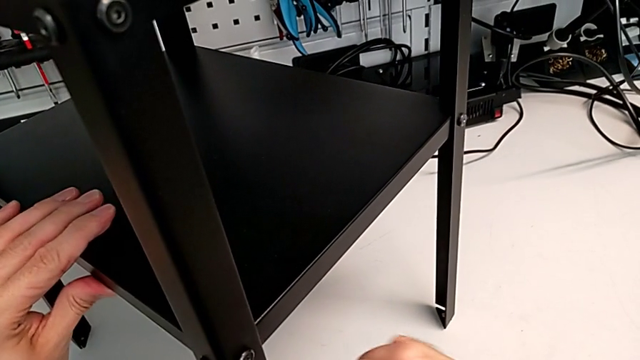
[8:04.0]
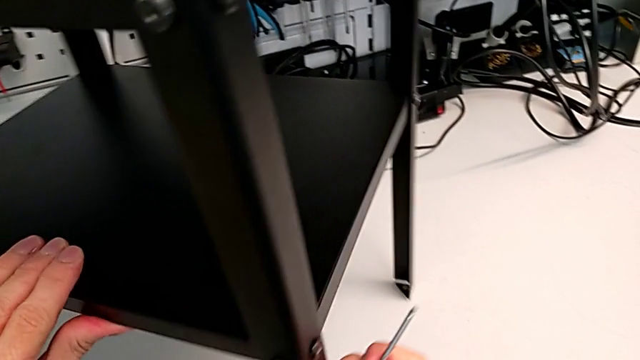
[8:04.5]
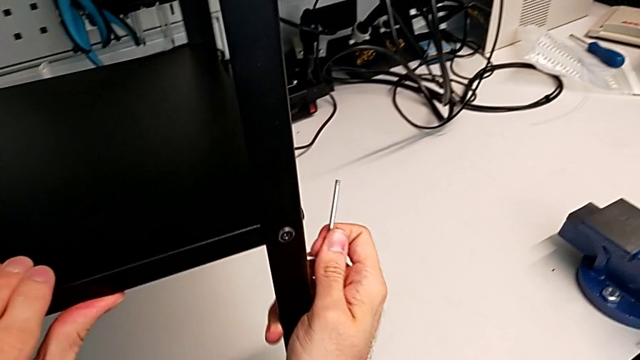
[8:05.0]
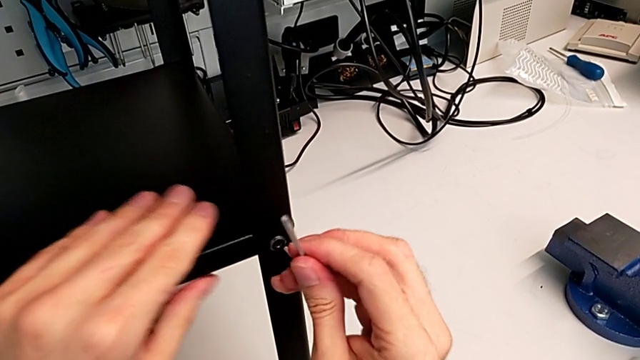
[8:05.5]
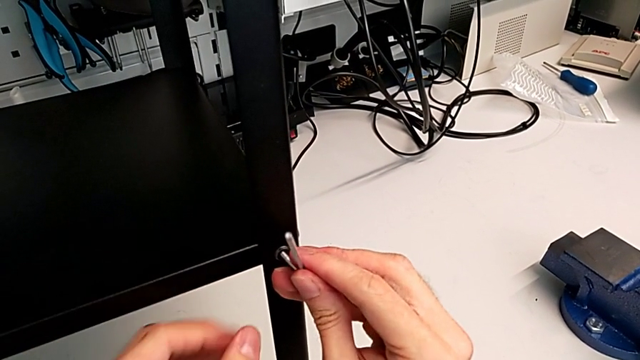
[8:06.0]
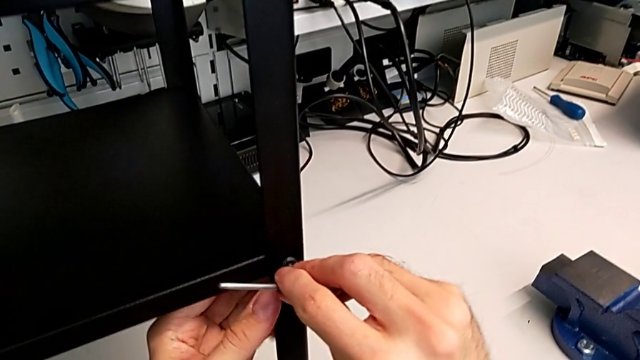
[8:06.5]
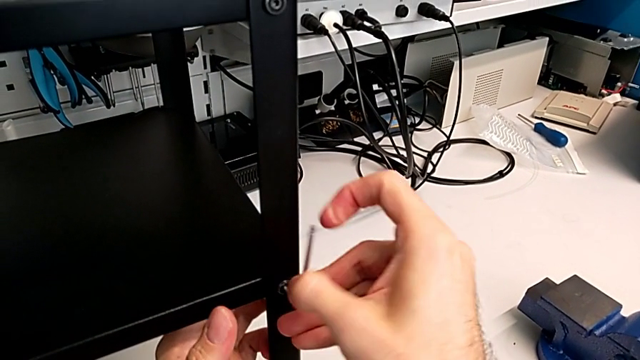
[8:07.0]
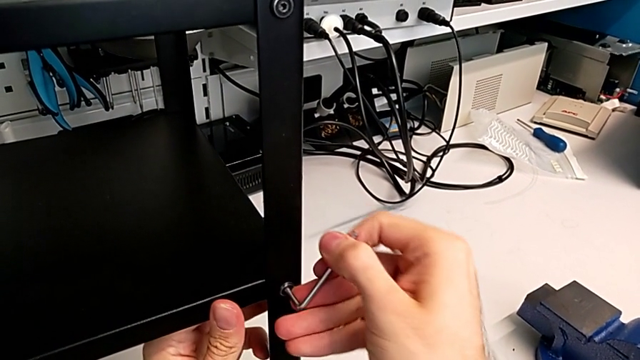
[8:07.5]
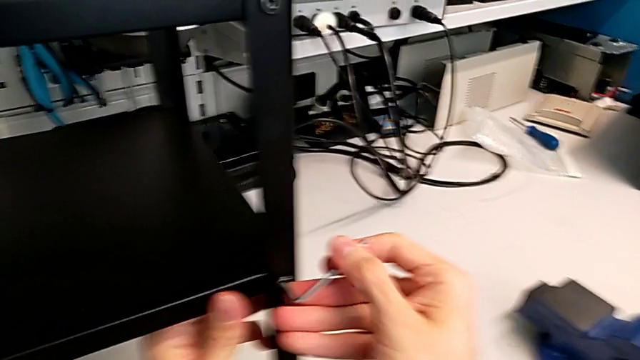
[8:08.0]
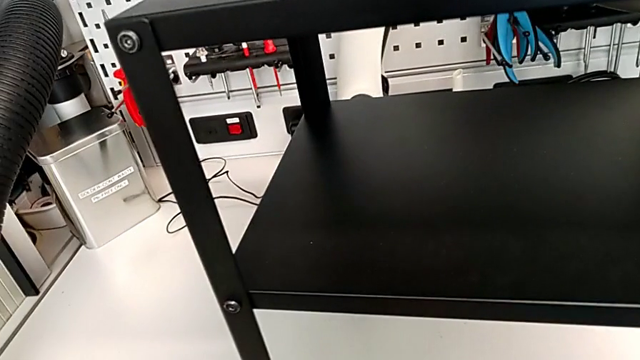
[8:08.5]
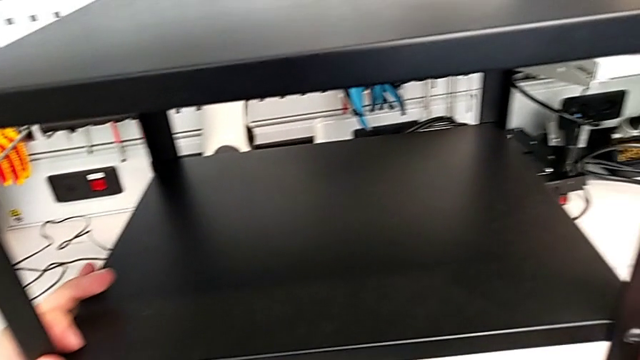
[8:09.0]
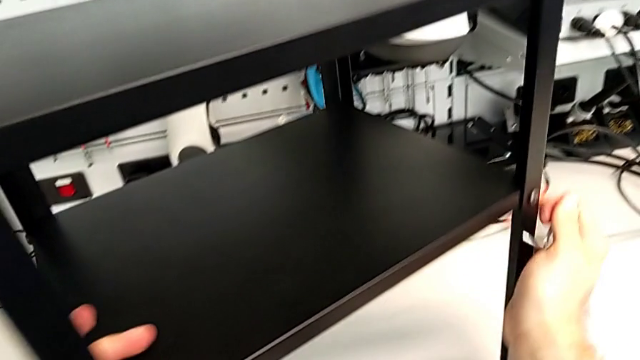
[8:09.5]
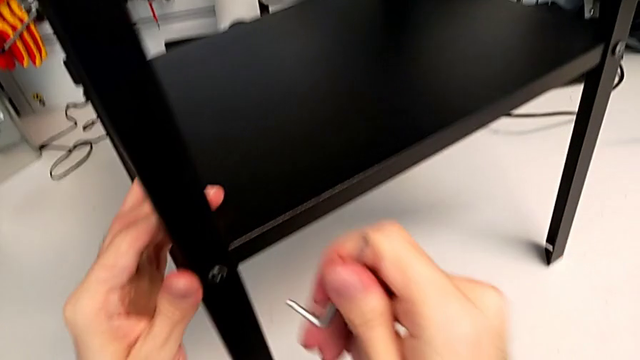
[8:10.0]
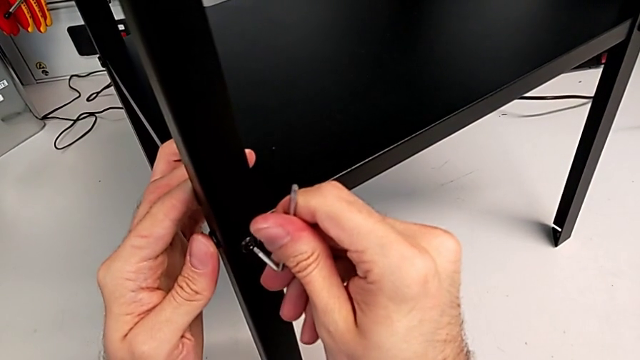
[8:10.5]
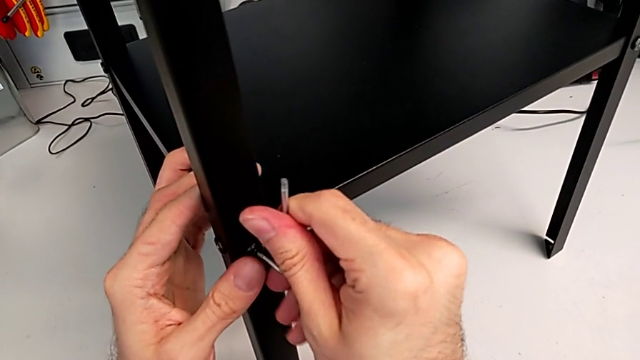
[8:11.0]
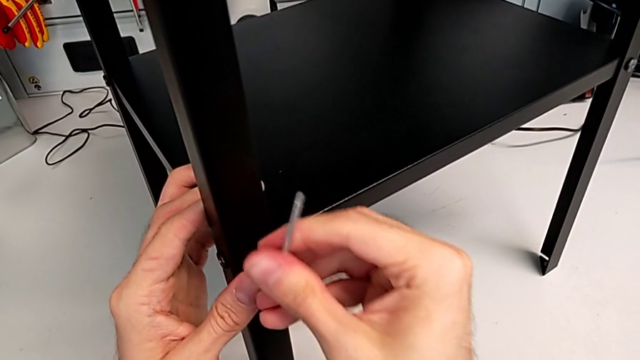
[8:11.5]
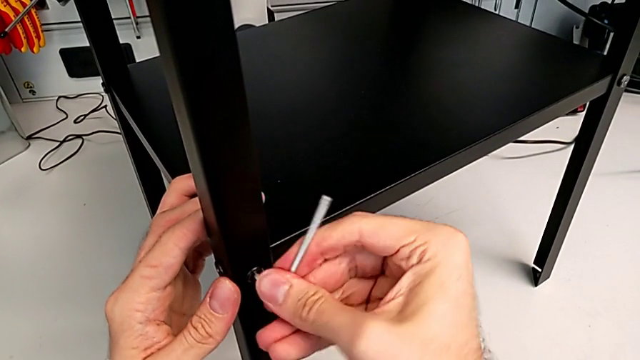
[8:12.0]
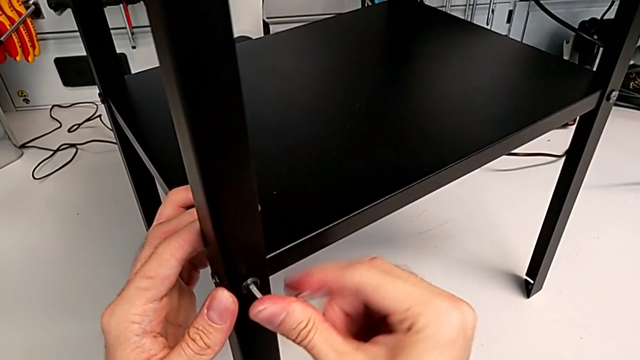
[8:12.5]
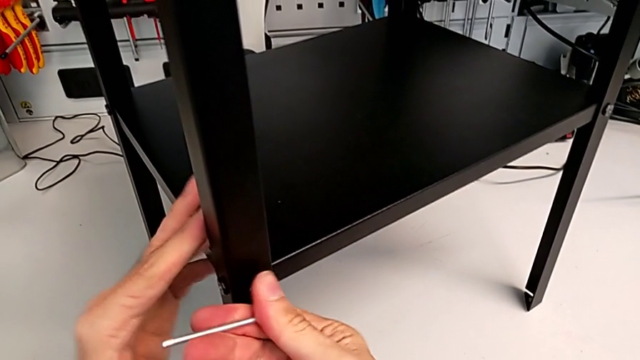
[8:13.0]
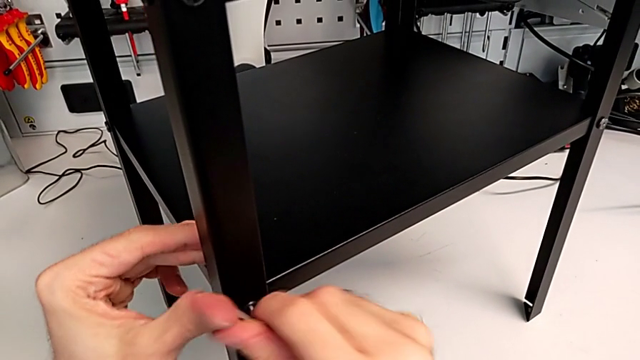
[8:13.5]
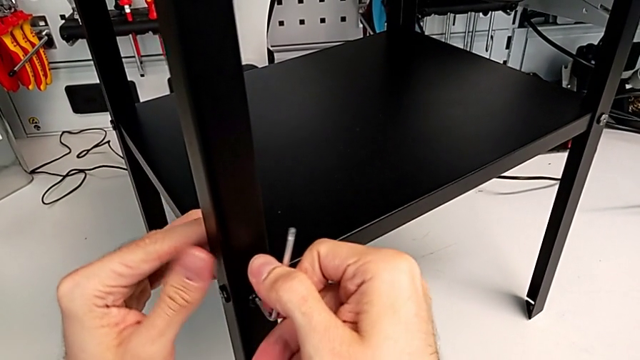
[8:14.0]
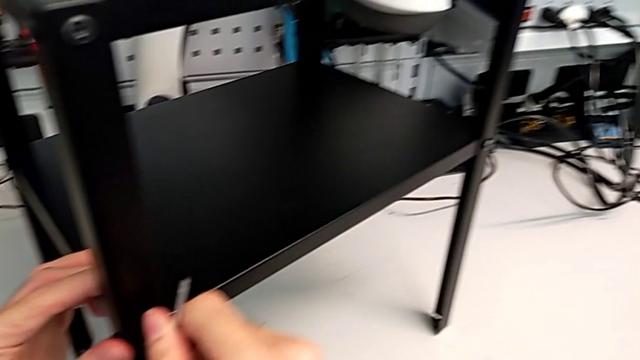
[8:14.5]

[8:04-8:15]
The camera wearer is tightening the hex socket heads of the top table. They slide the nightstand, insert the Allen wrench, screw the hex socket head, slide the nightstand, insert the Allen wrench, screw the hex socket head and withdraw the Allen wrench.

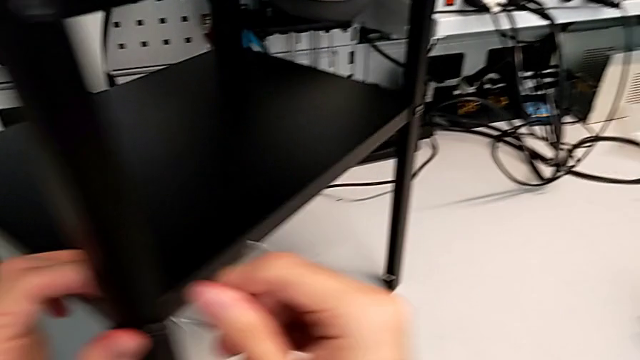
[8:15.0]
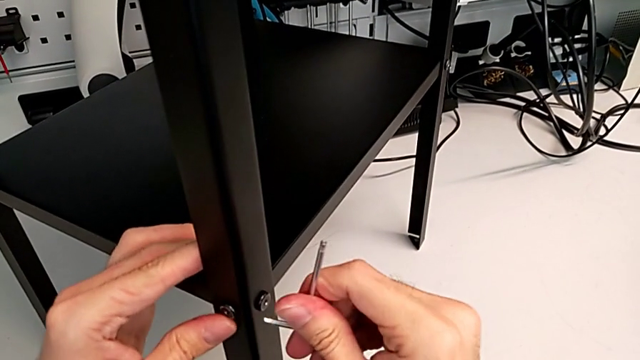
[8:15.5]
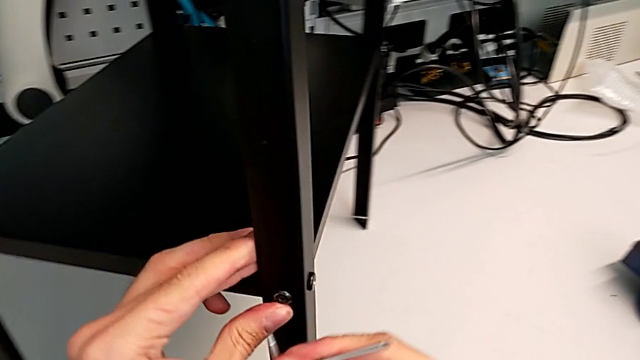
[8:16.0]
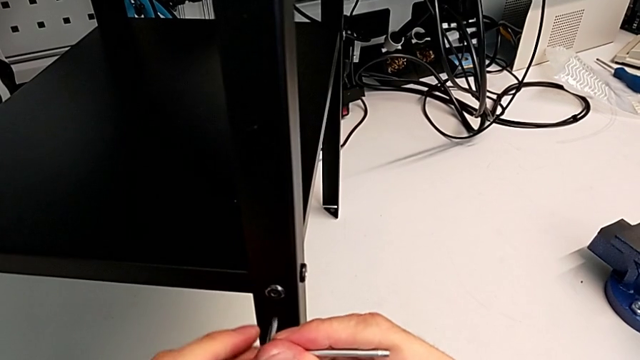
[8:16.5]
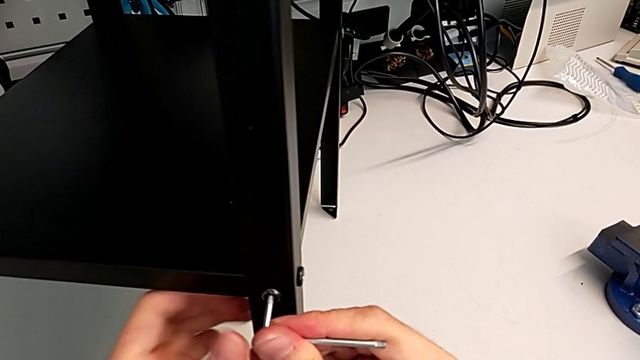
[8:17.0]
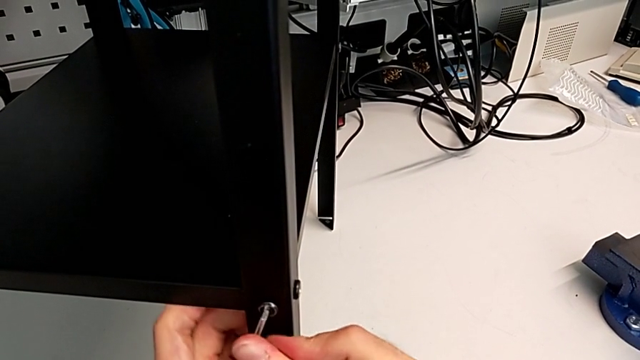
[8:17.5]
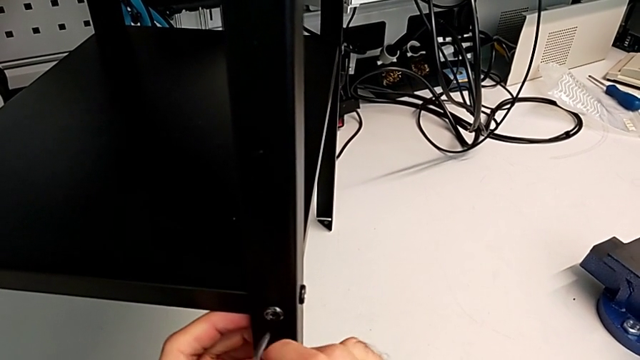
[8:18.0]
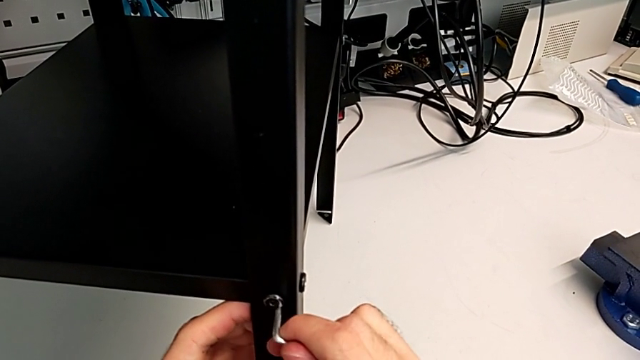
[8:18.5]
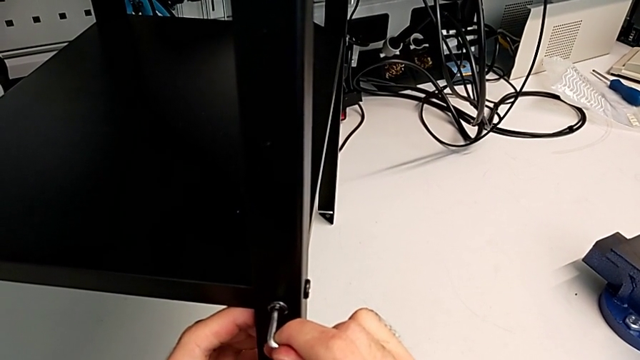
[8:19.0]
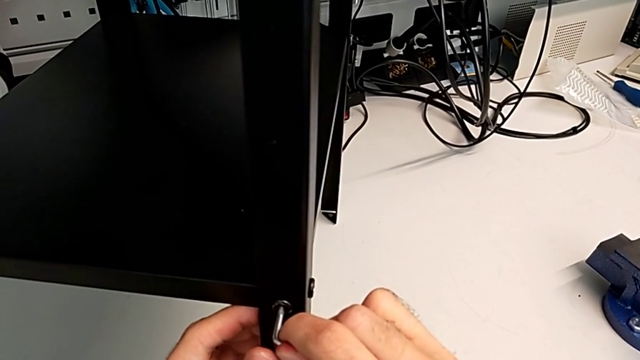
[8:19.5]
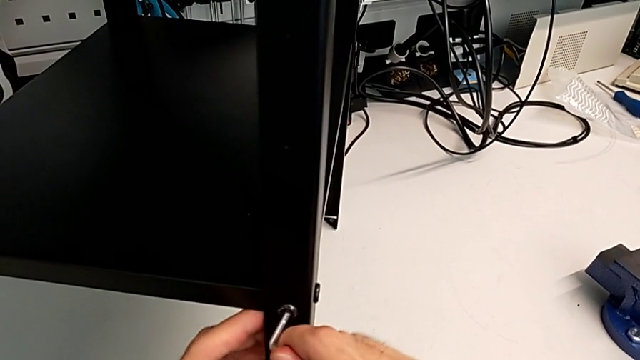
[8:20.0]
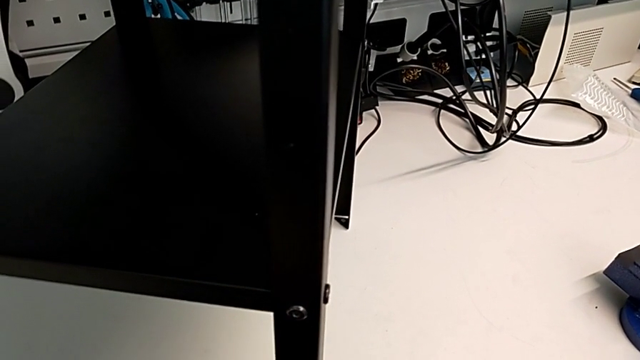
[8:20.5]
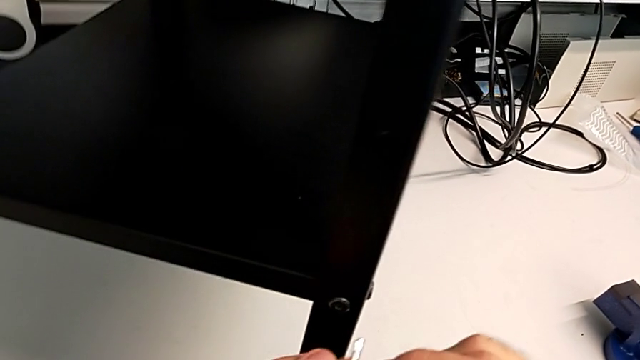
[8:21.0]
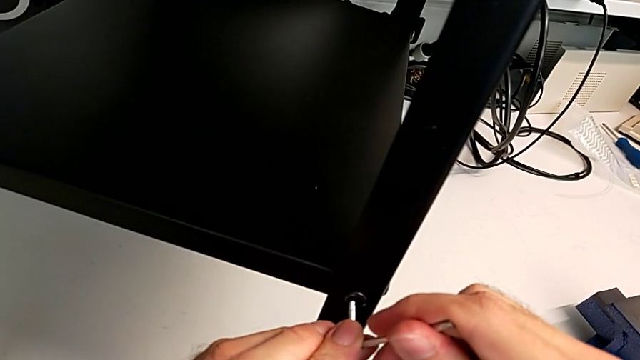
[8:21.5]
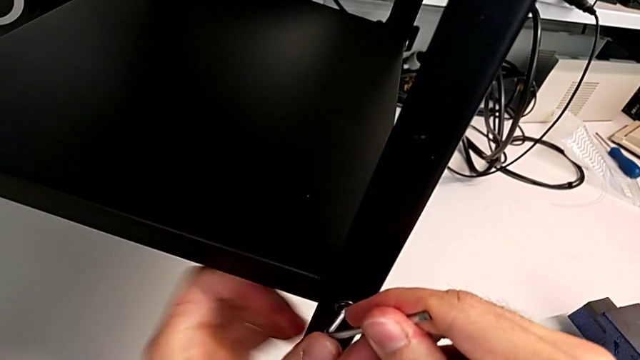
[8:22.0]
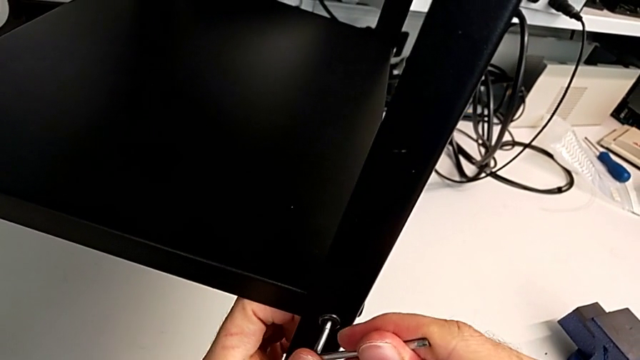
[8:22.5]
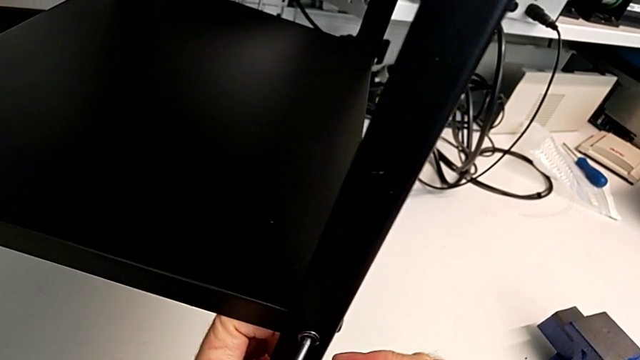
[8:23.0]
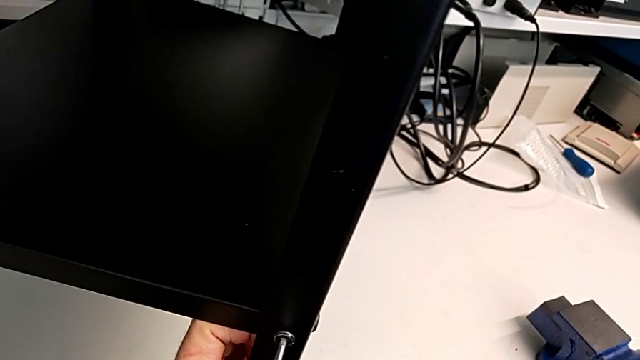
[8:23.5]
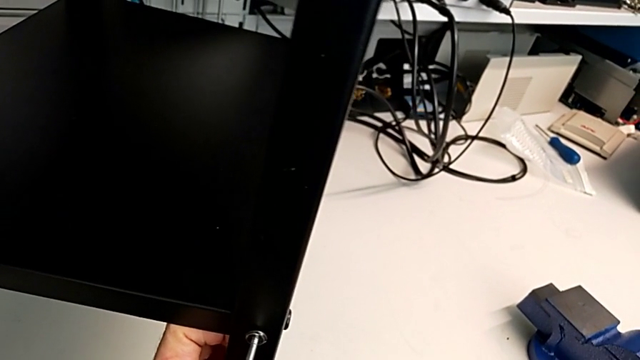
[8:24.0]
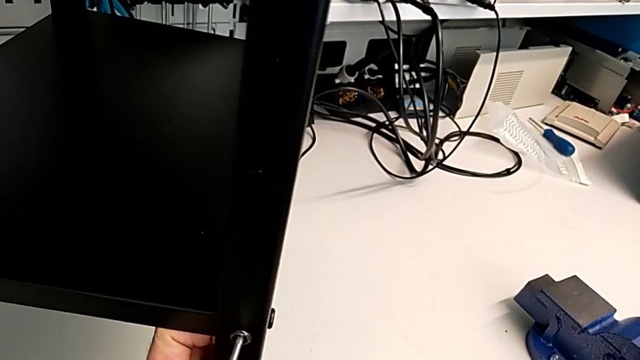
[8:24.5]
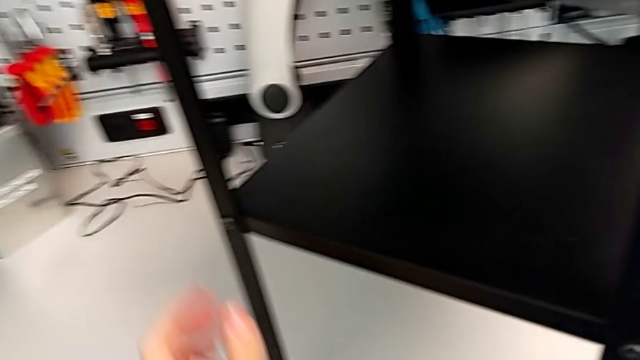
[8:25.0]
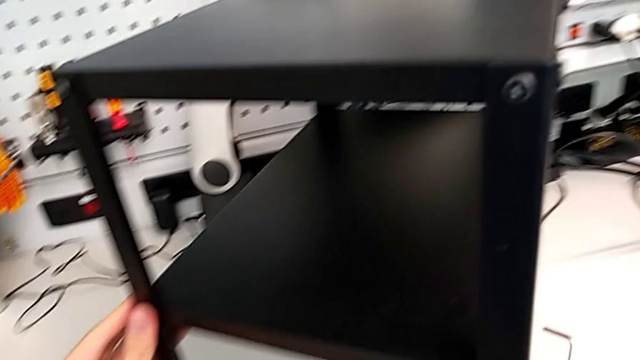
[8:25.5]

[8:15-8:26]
The camera wearer is tightening the hex socket heads of the top table. They slide the nightstand, insert the Allen wrench, withdraw the Allen wrench, insert the Allen wrench, screw the hex socket head, withdraw the Allen wrench and slide the nightstand.
